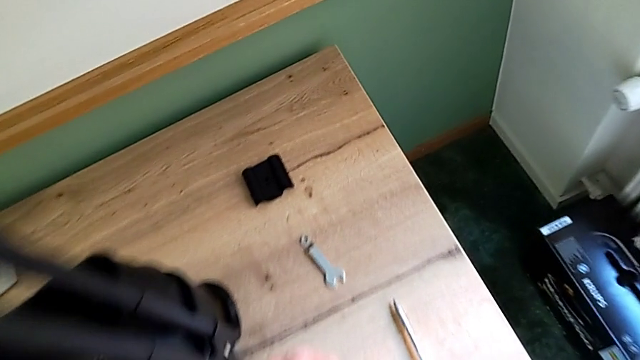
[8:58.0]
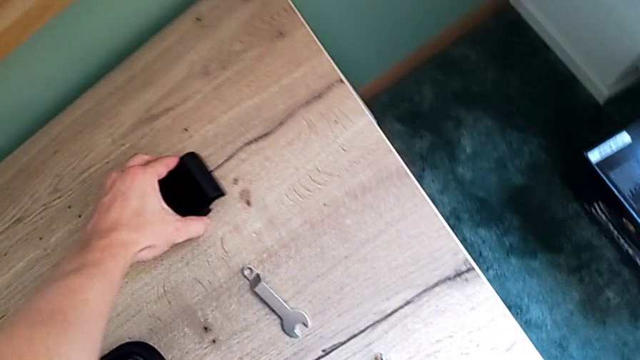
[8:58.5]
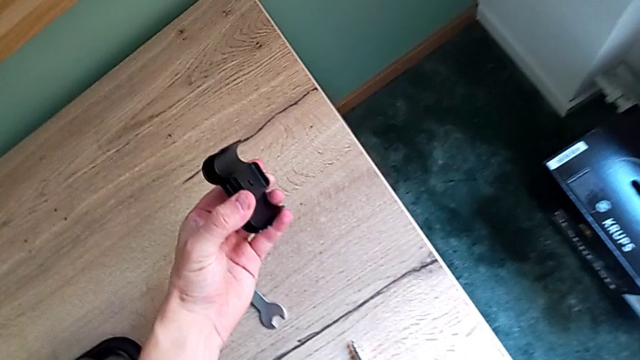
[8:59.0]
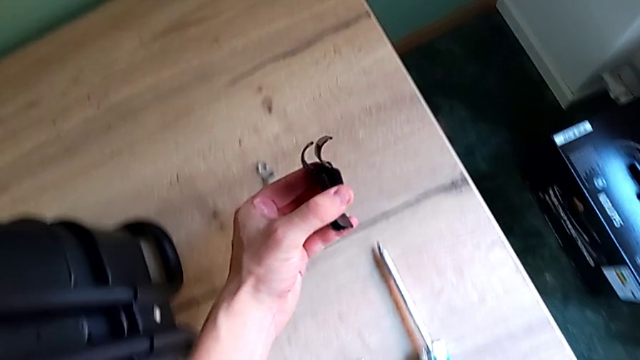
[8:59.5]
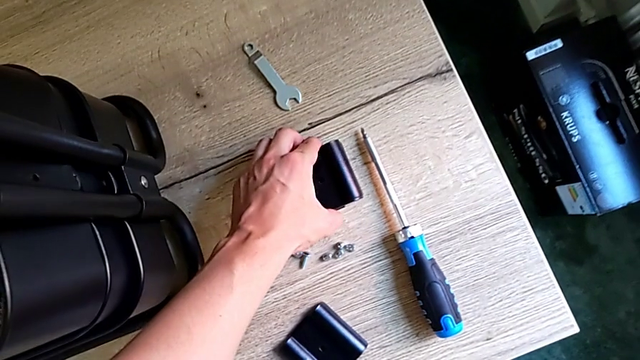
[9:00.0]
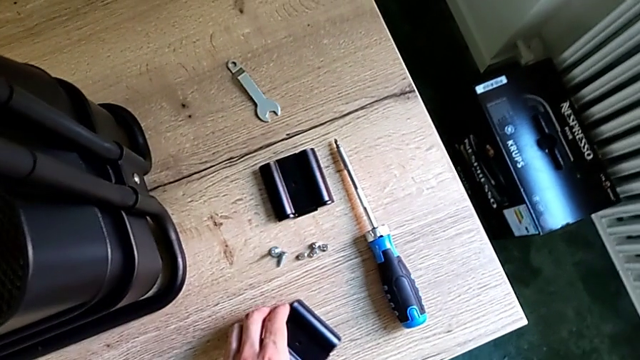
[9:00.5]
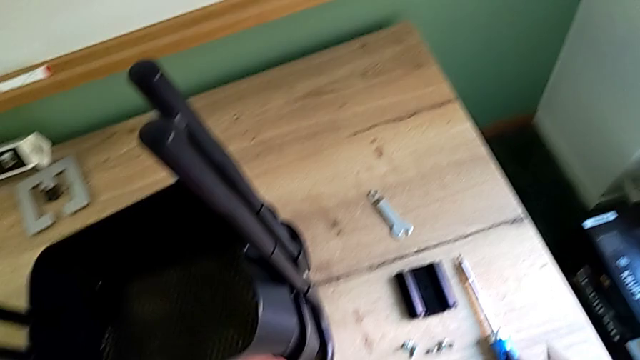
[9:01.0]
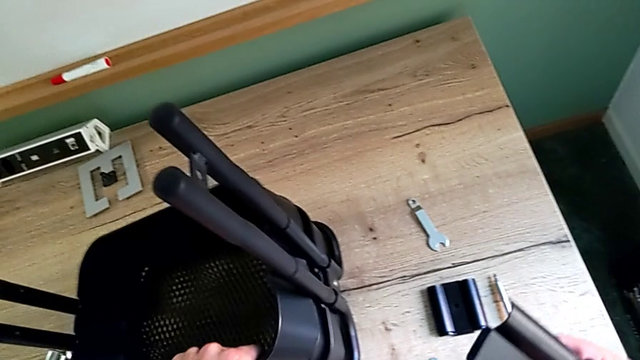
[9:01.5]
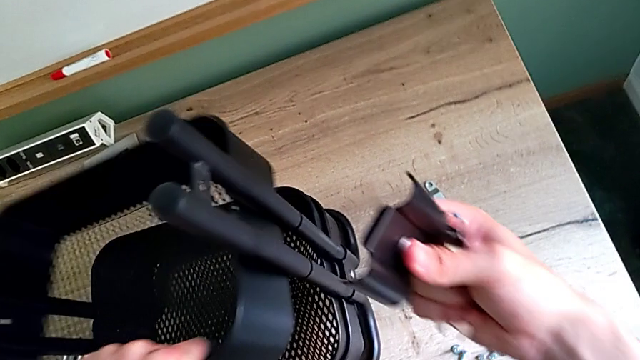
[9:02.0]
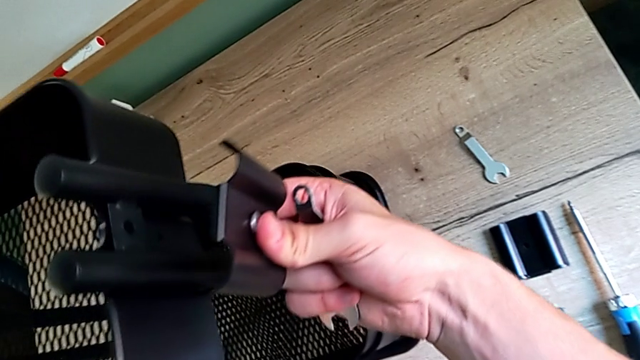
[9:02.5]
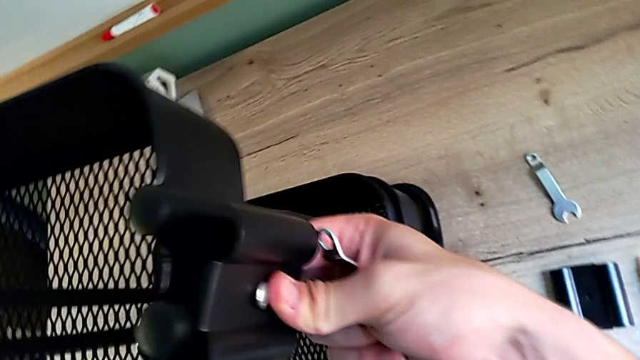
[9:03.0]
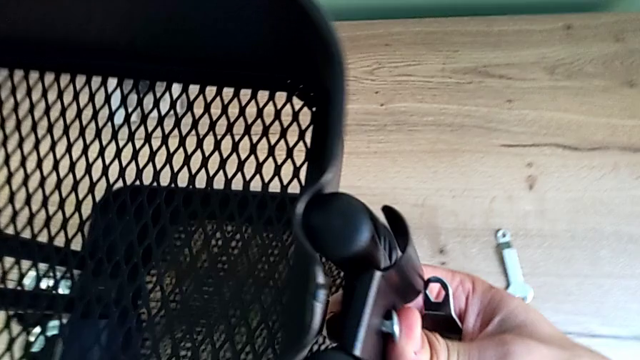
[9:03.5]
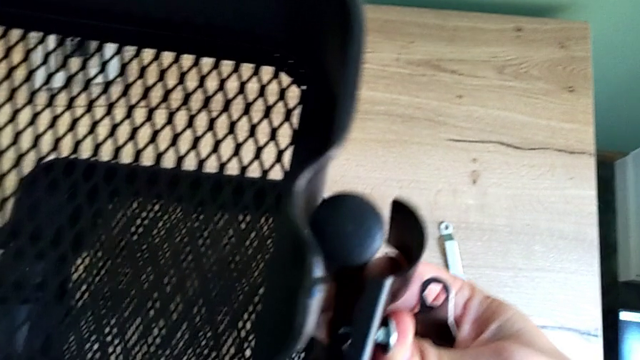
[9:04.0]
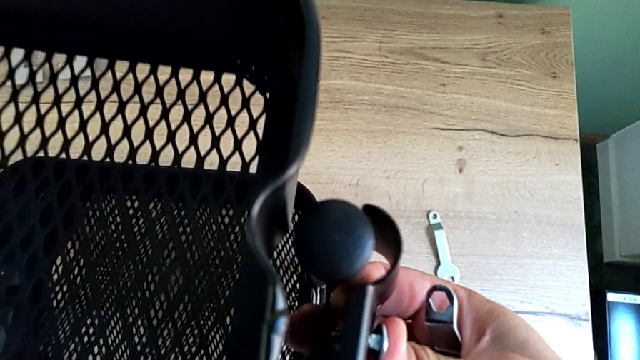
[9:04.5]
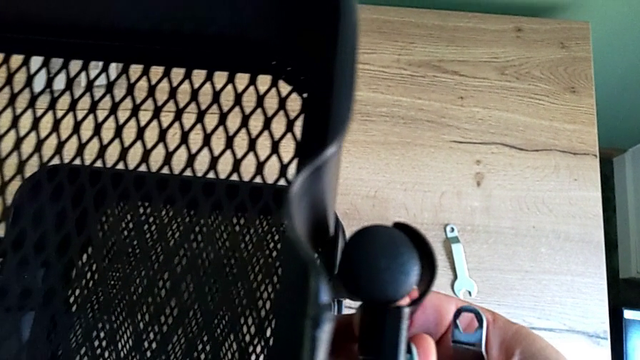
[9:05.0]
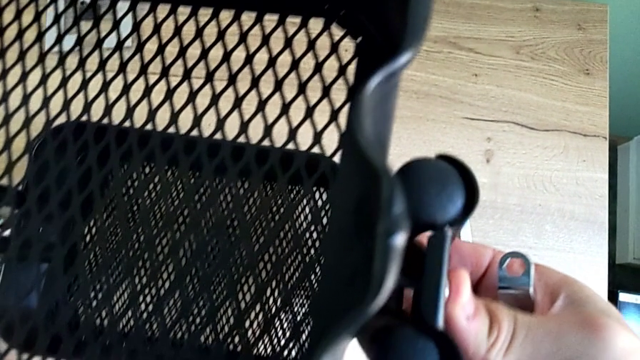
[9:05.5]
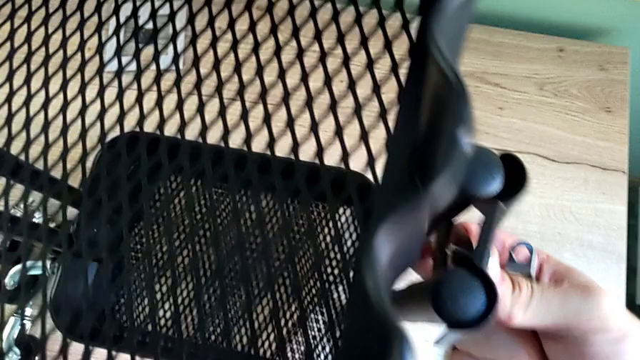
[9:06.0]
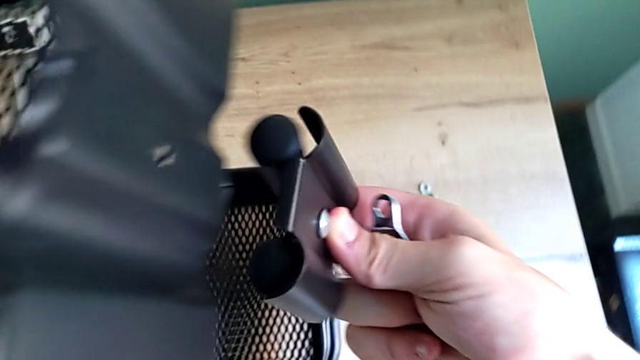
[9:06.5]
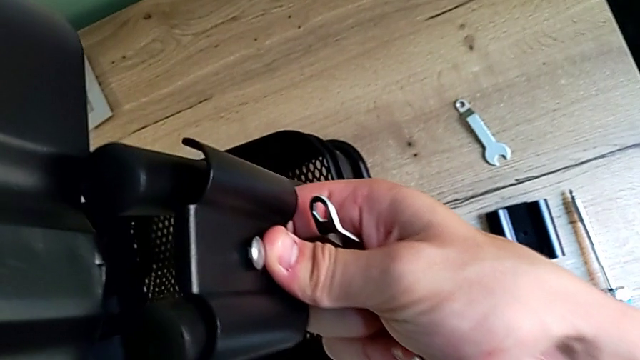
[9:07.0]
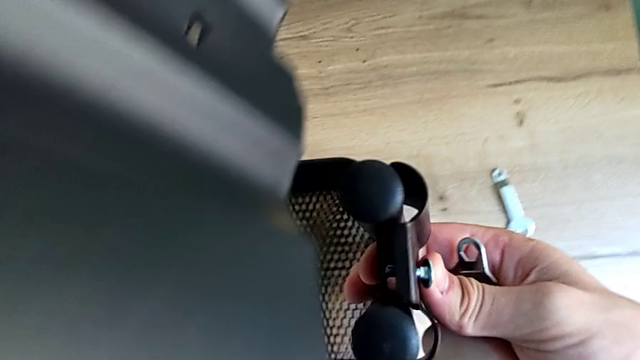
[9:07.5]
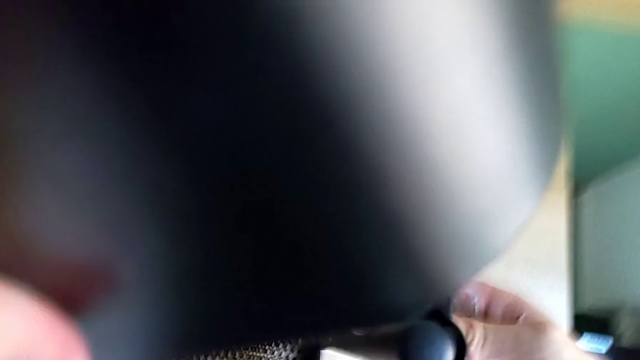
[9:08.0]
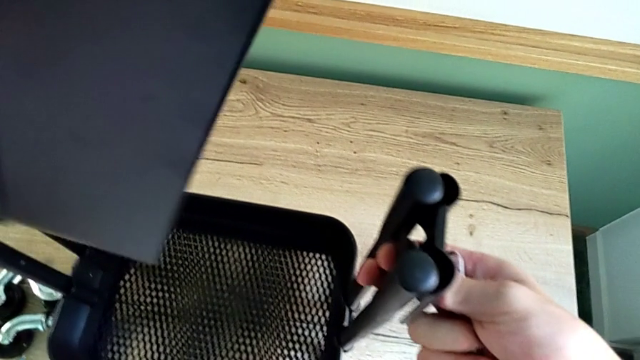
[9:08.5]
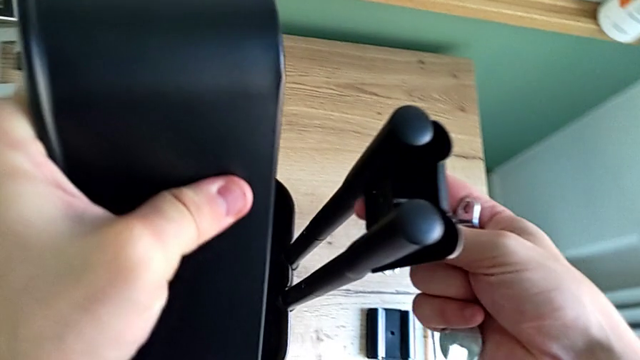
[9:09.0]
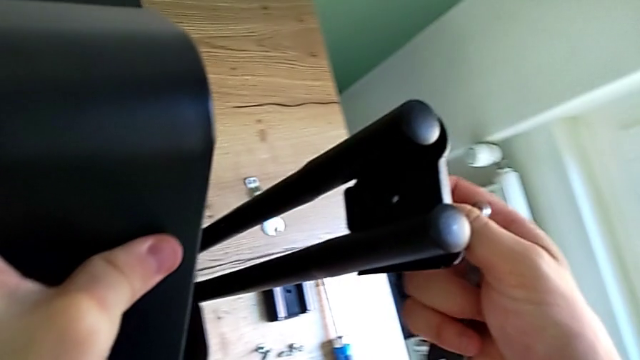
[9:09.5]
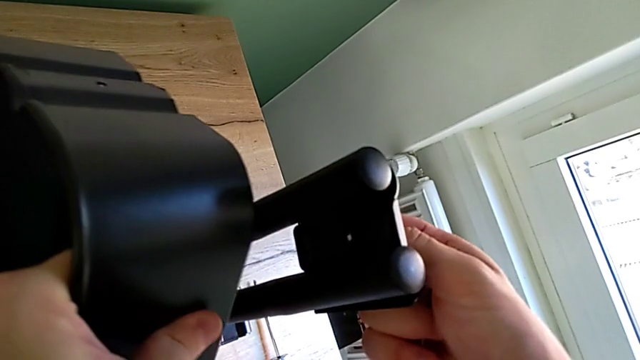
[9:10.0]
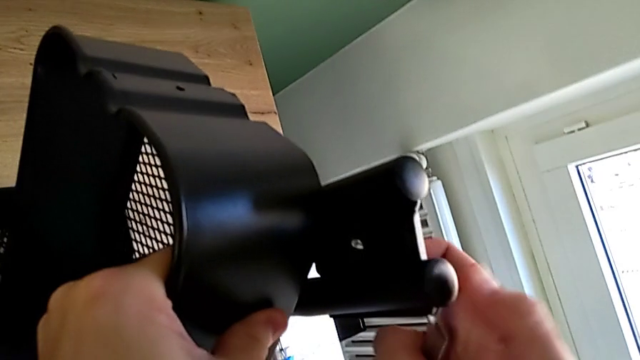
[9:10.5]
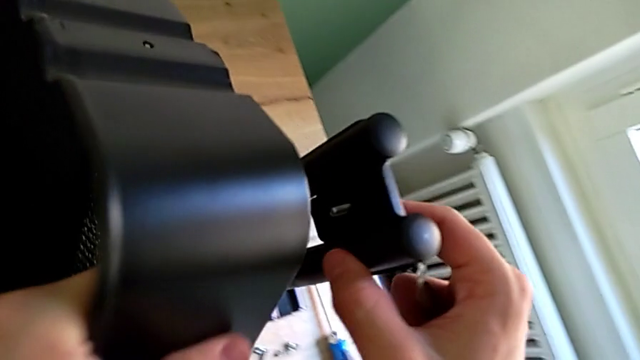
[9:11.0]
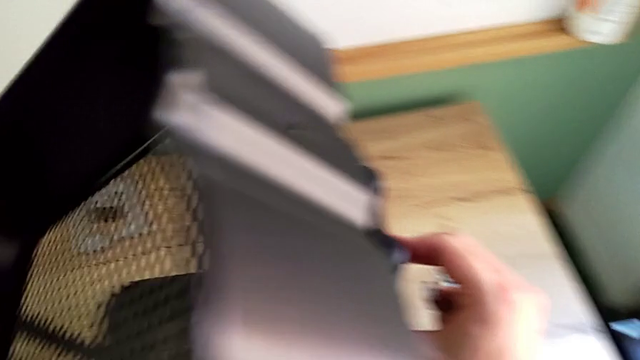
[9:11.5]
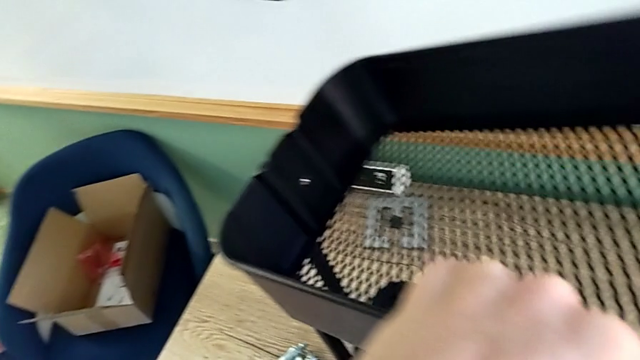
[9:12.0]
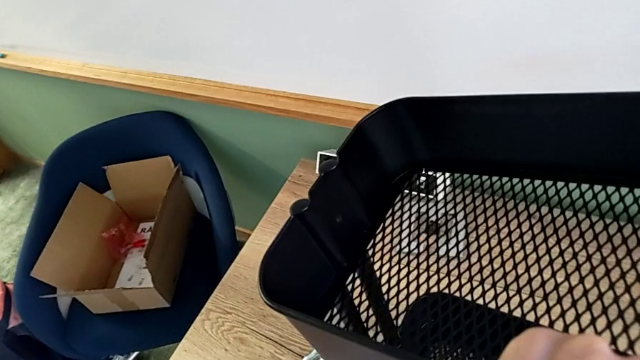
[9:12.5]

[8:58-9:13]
The camera wearer is sliding the top tray. They grab the bracket, place it, grab the bracket, lift the grid tray and begin to insert the top bracket.

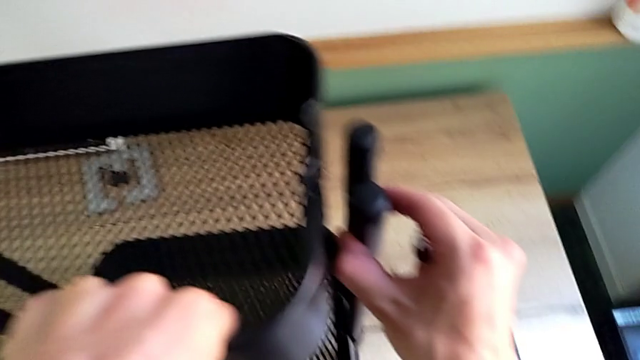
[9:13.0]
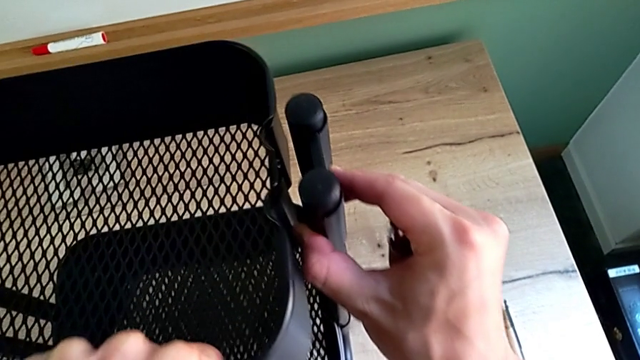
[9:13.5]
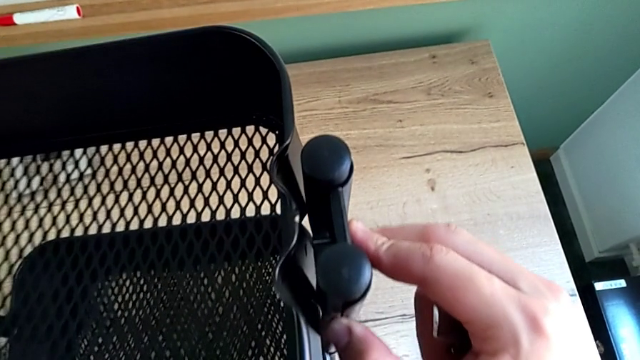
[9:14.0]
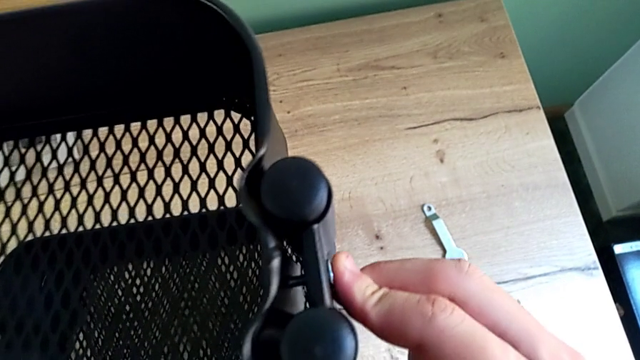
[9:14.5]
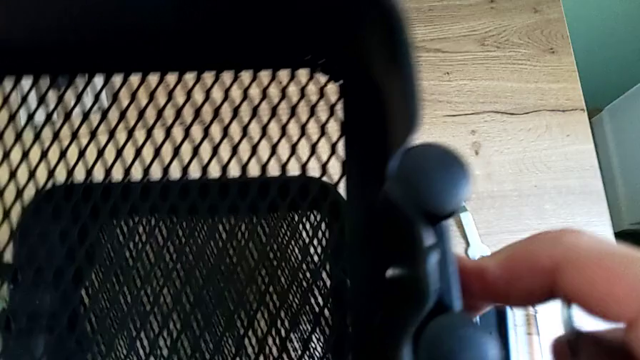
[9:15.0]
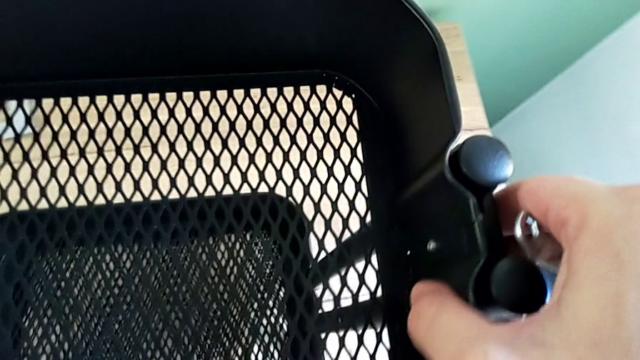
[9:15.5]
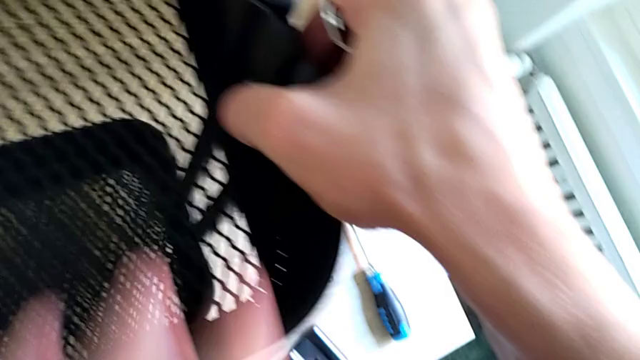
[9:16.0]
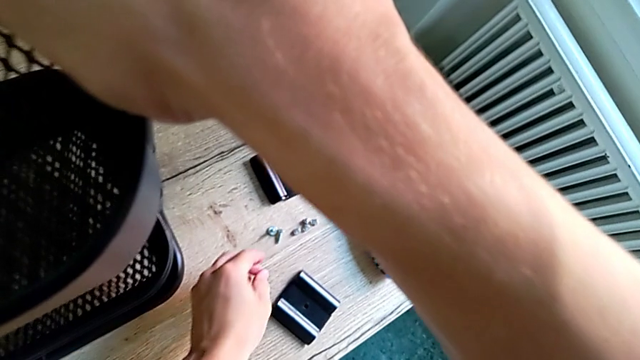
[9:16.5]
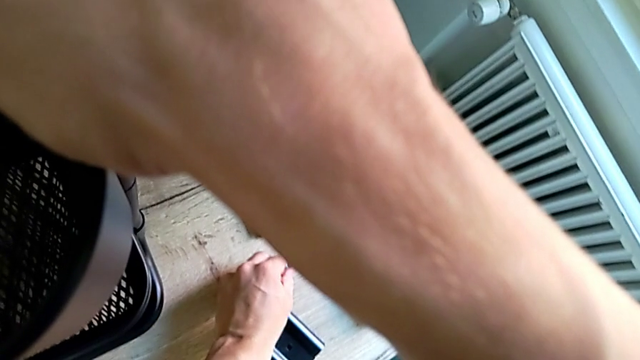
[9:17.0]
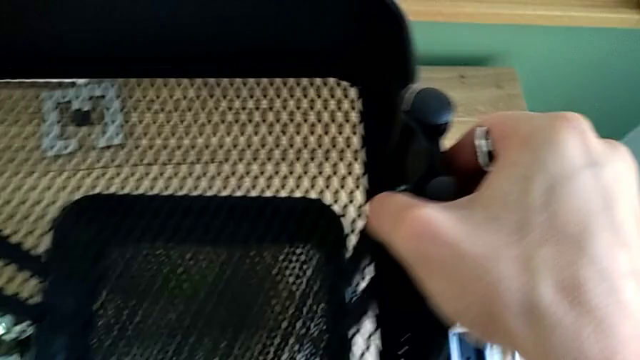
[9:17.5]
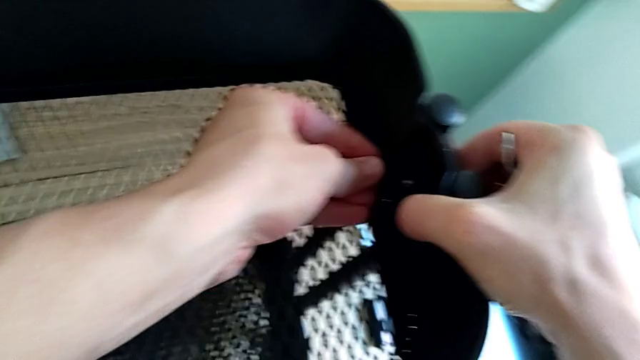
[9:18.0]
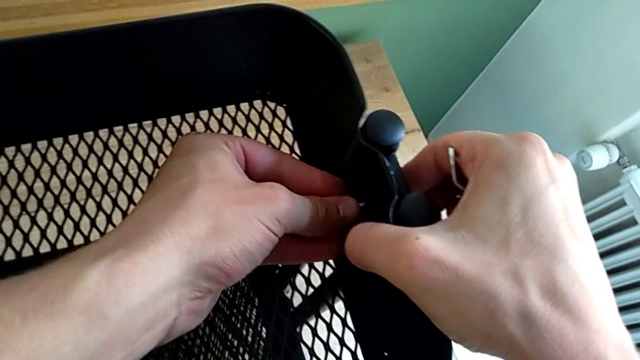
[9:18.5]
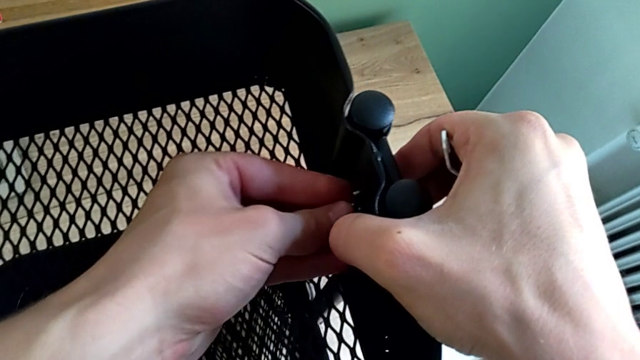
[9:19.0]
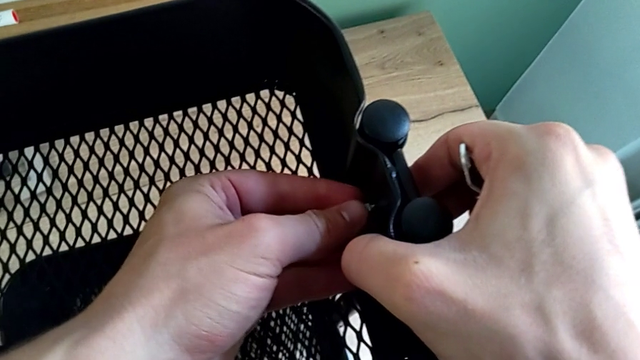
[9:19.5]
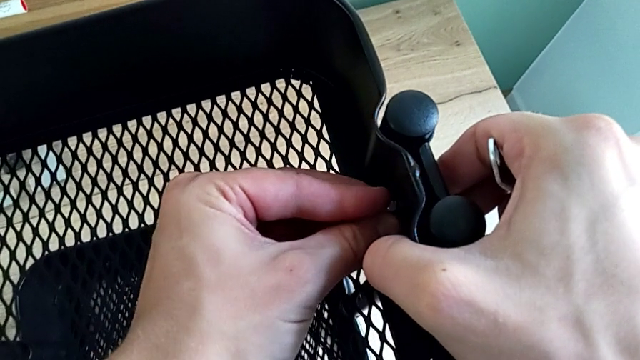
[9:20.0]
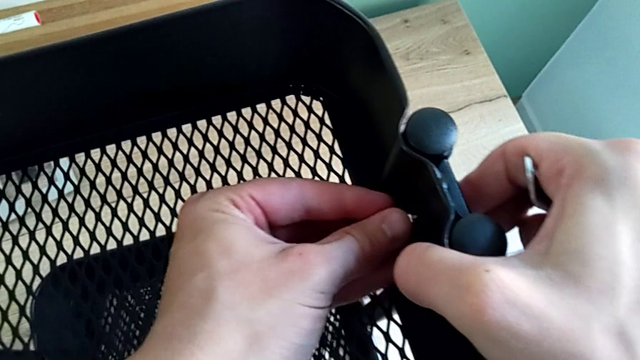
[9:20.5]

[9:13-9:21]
The camera wearer is sliding the top tray. They keep inserting the top bracket and begin to screw the screw.
